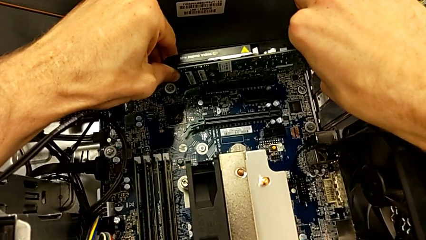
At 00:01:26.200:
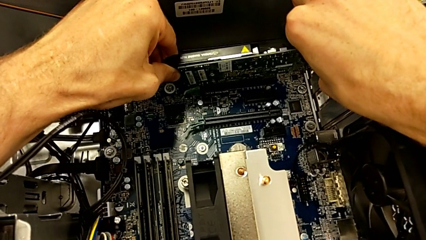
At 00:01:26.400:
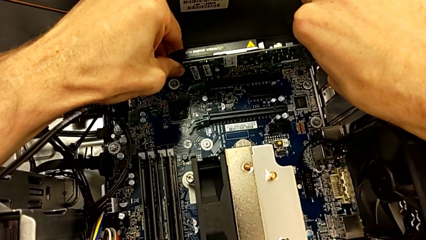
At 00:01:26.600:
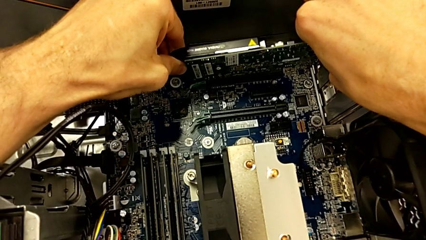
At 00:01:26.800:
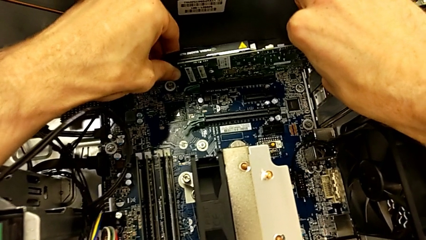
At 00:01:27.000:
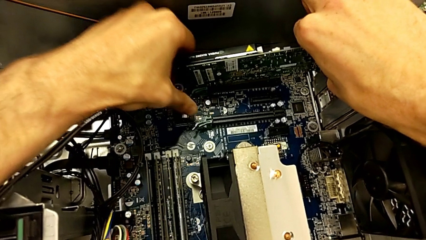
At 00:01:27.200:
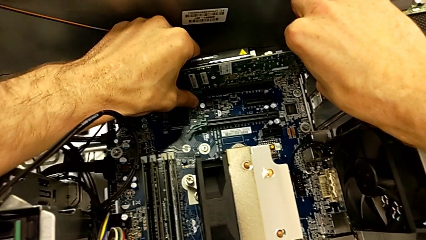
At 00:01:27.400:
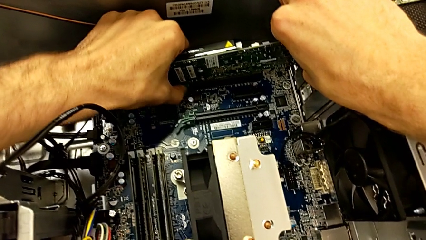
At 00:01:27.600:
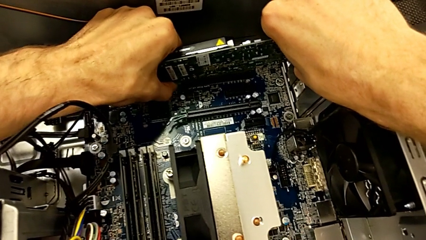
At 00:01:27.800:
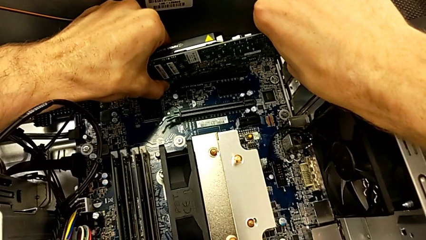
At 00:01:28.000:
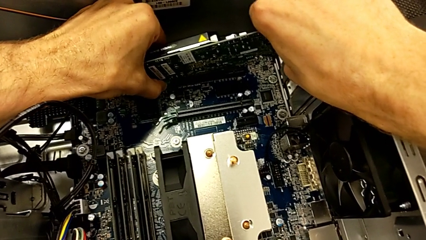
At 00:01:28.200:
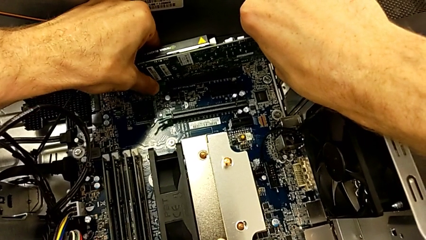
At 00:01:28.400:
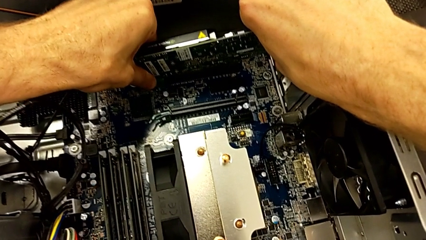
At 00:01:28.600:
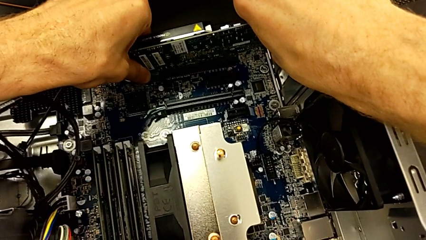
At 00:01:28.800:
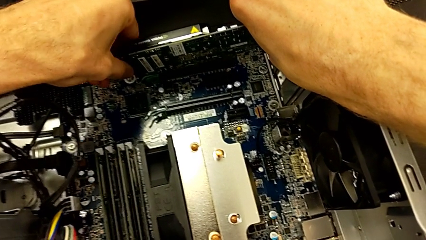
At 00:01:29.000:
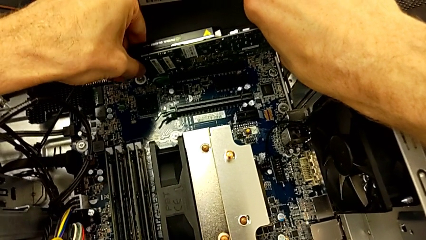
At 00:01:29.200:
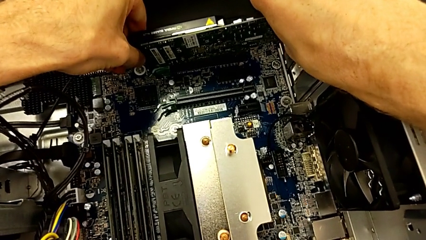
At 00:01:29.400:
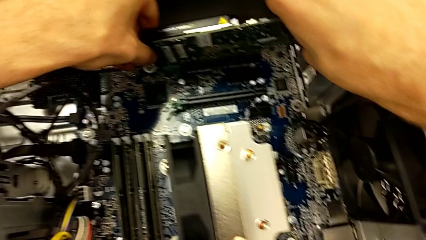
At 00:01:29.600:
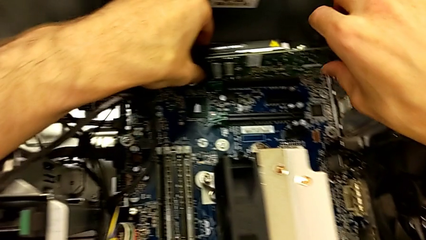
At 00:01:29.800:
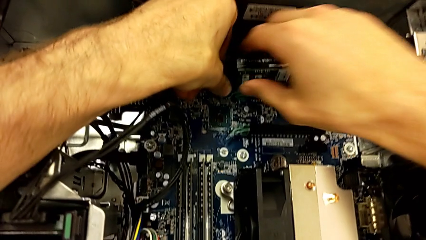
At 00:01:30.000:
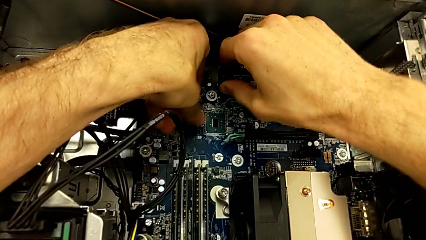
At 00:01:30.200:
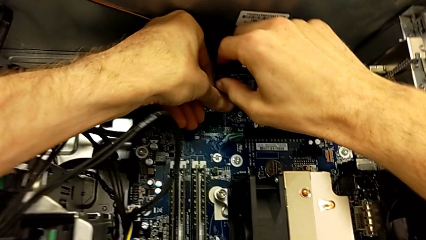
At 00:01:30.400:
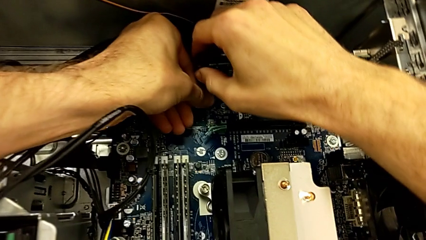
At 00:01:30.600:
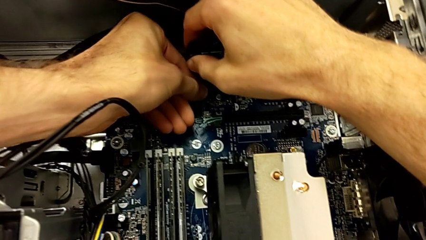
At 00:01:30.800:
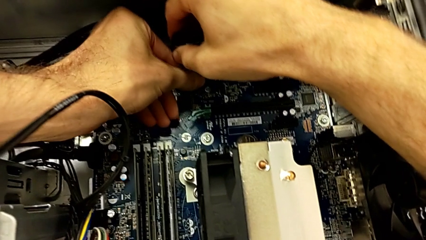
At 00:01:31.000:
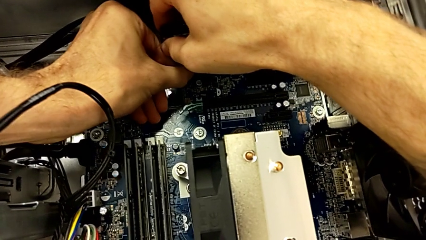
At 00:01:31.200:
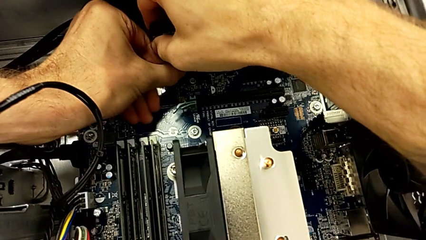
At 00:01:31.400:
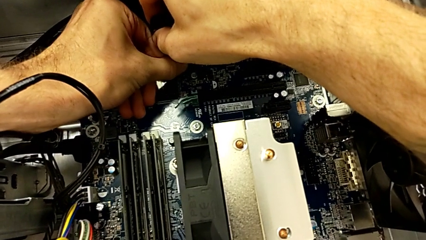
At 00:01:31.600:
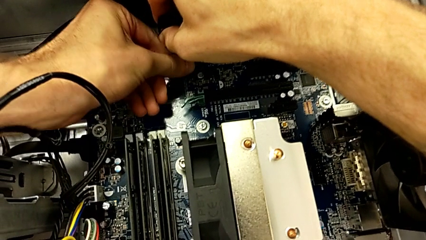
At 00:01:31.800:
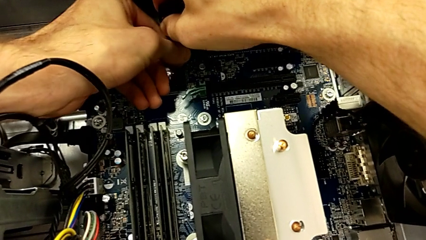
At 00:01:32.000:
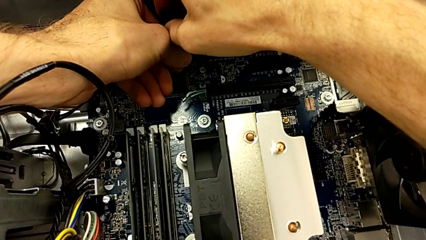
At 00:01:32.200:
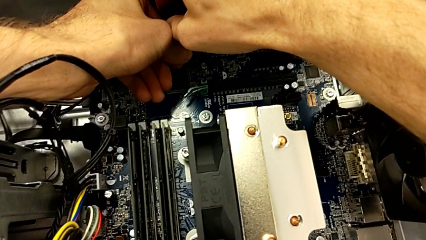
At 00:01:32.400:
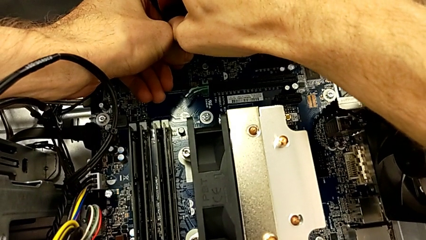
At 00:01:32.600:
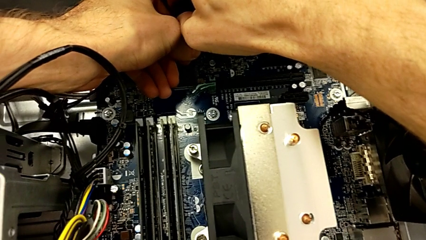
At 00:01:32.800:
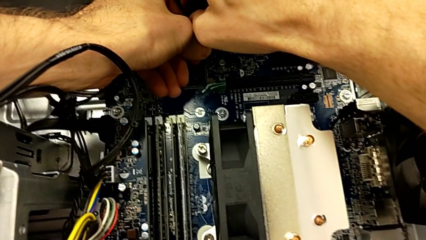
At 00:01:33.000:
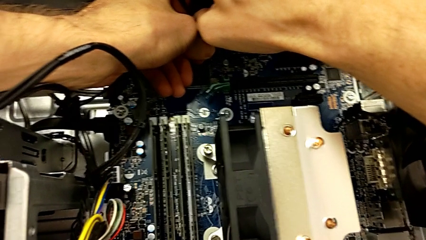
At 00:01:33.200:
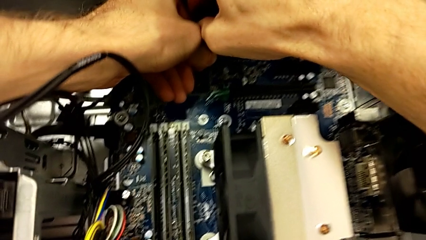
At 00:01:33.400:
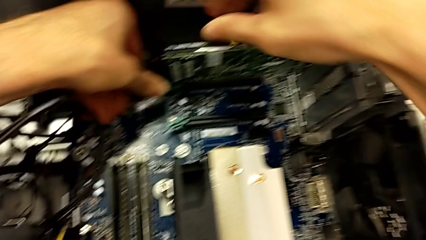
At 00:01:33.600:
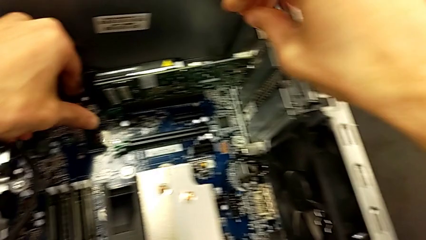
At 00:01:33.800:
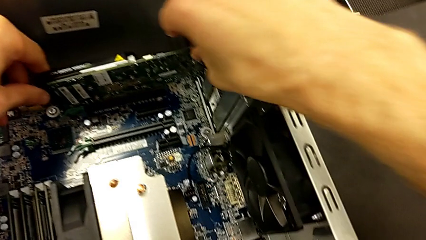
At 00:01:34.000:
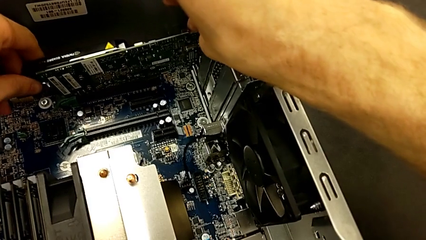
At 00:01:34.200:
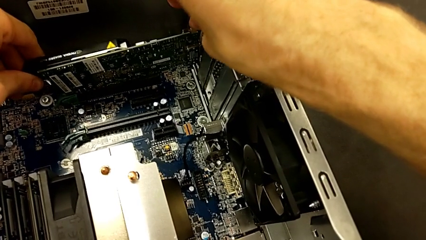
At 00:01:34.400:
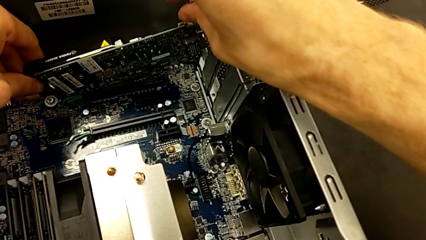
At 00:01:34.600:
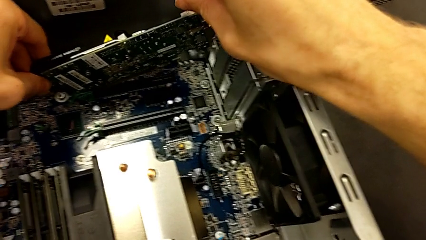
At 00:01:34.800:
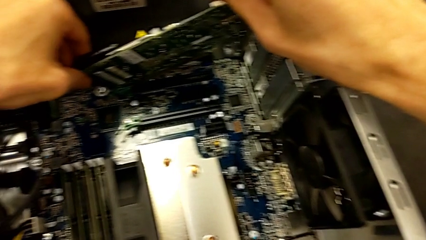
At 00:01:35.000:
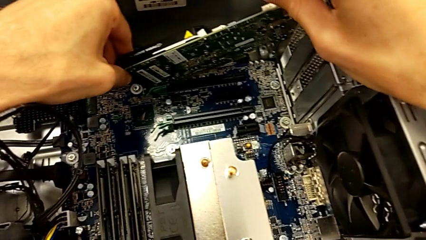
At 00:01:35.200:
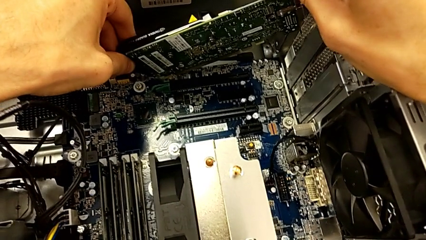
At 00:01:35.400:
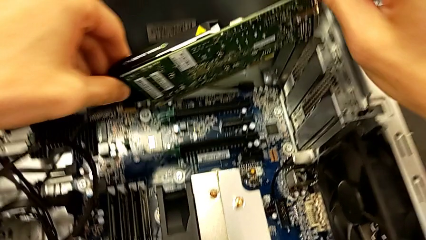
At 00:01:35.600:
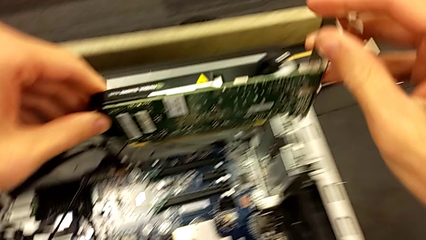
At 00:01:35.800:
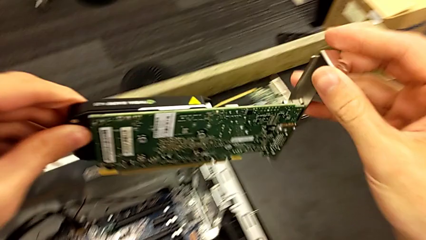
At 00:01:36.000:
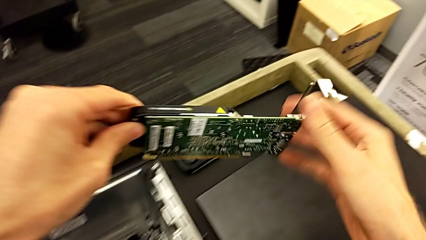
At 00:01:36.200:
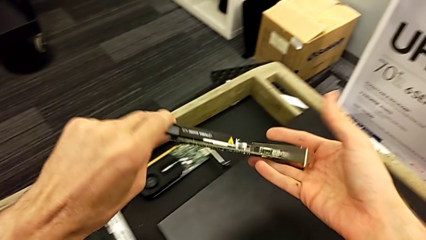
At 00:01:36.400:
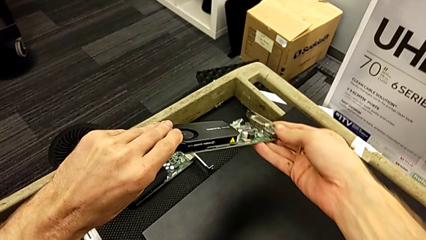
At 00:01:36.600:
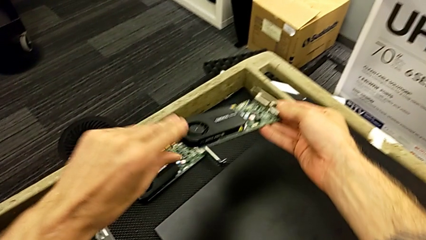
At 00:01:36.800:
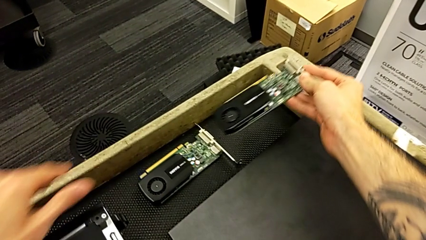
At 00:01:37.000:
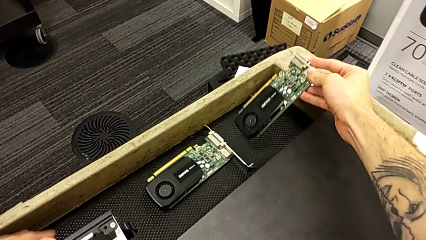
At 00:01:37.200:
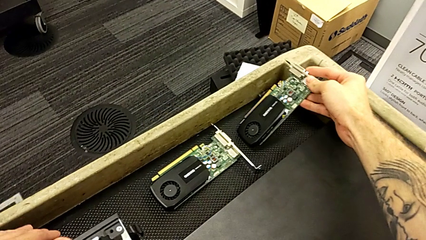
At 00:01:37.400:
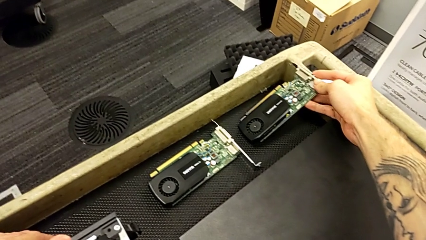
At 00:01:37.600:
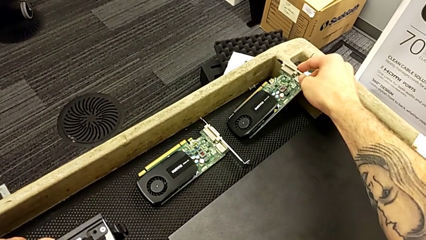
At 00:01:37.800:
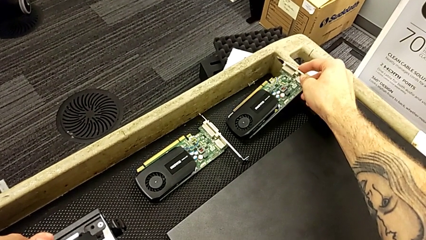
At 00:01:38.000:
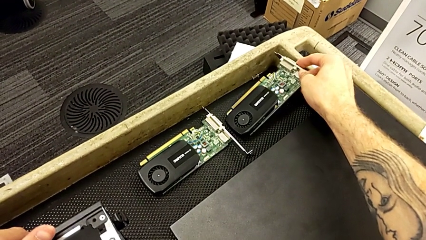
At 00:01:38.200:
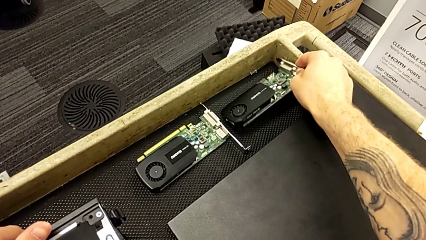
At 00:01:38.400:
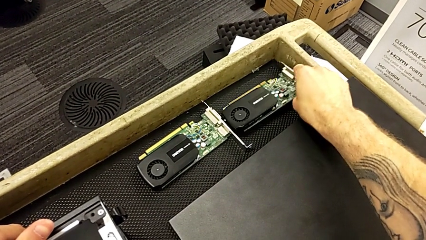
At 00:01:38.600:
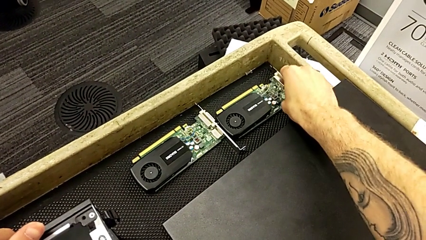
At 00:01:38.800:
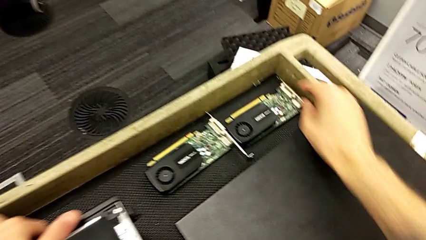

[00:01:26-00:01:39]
The camera wearer is removing the second graphic card. They pull the graphic card, withdraw the second graphic card and place the graphic card.

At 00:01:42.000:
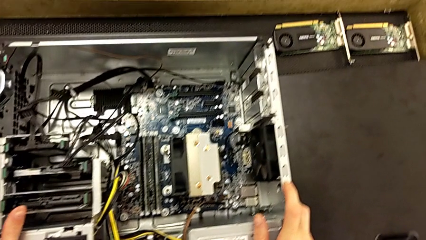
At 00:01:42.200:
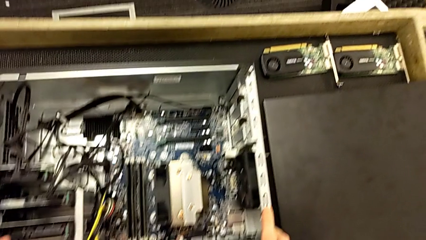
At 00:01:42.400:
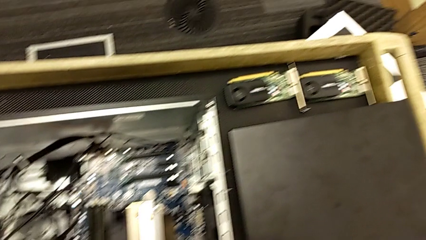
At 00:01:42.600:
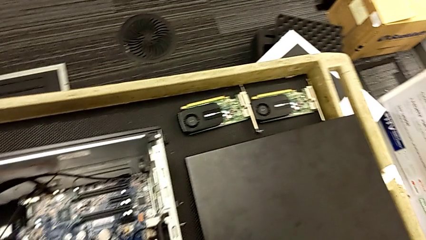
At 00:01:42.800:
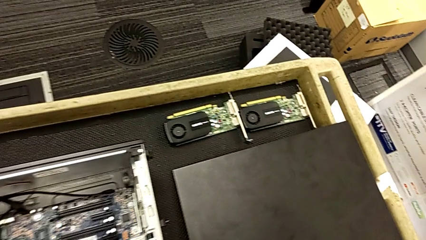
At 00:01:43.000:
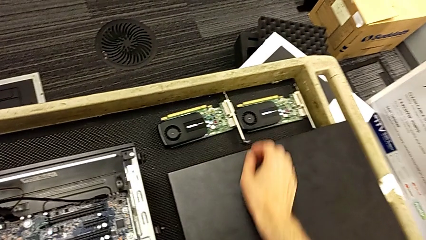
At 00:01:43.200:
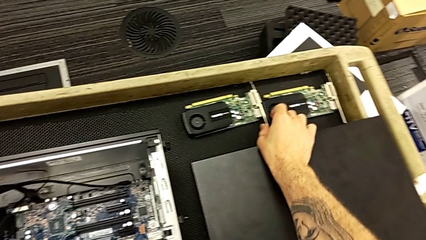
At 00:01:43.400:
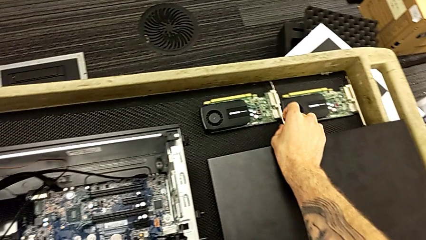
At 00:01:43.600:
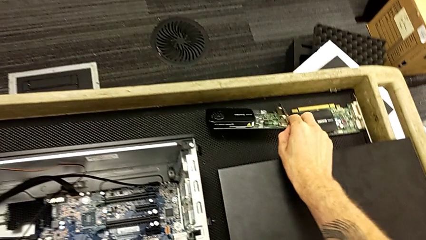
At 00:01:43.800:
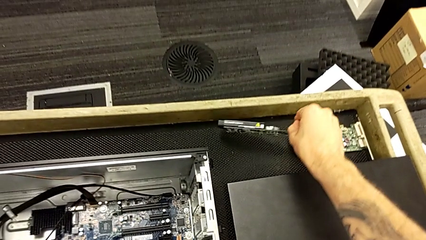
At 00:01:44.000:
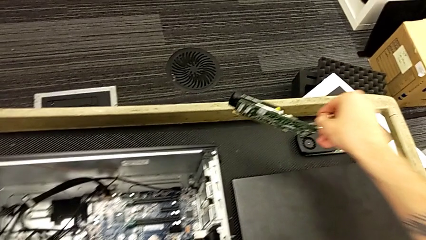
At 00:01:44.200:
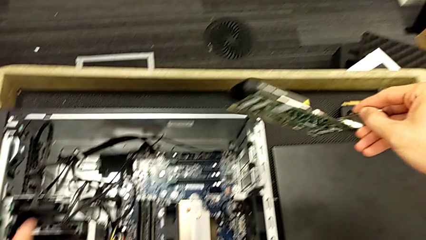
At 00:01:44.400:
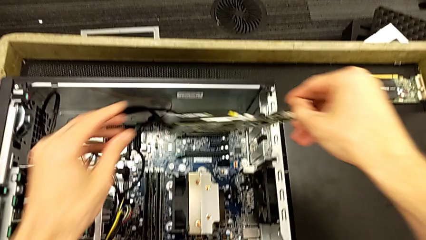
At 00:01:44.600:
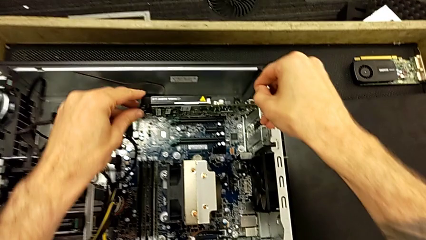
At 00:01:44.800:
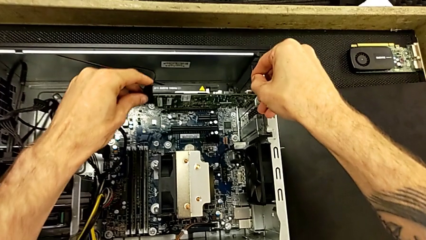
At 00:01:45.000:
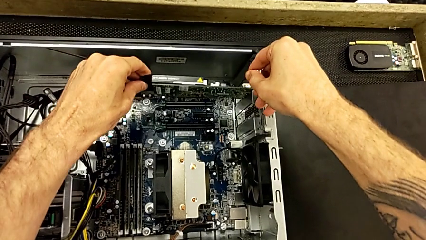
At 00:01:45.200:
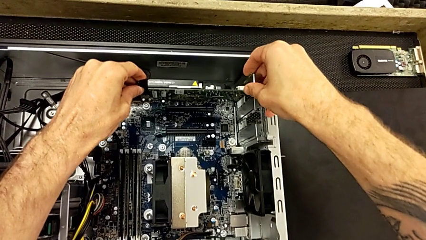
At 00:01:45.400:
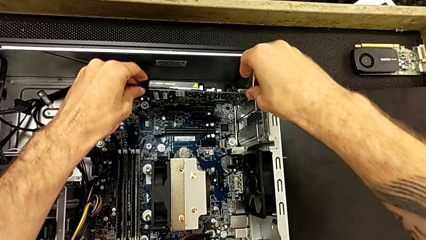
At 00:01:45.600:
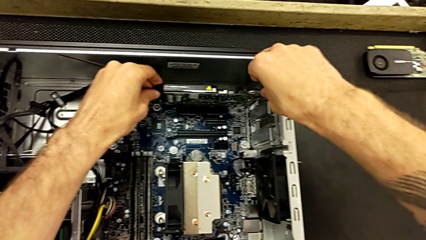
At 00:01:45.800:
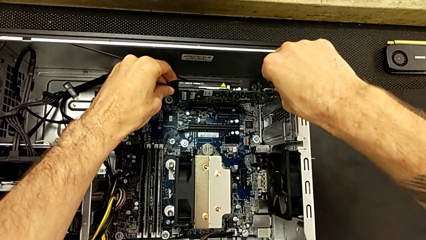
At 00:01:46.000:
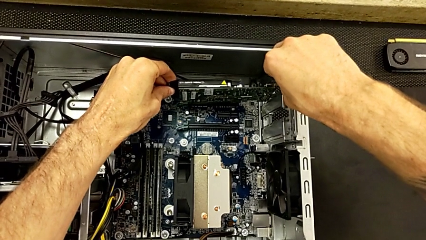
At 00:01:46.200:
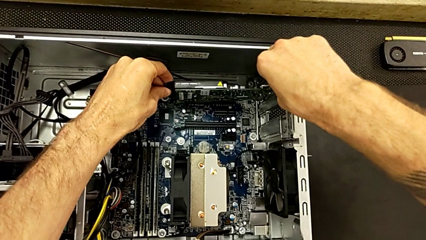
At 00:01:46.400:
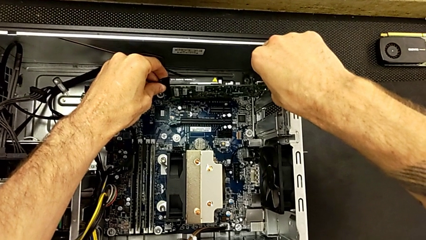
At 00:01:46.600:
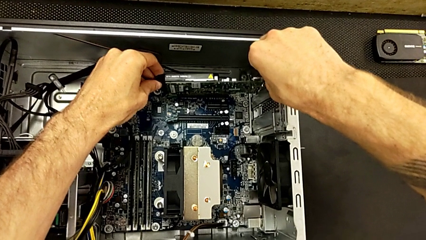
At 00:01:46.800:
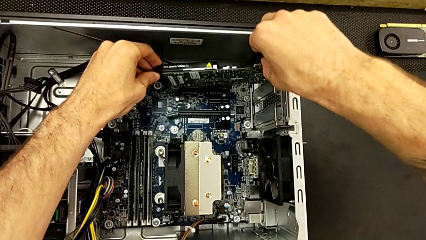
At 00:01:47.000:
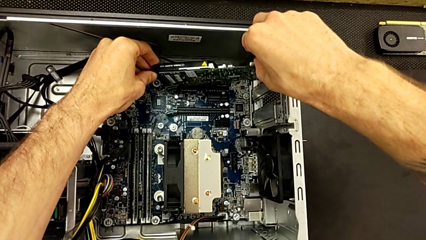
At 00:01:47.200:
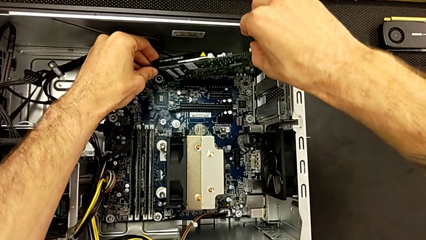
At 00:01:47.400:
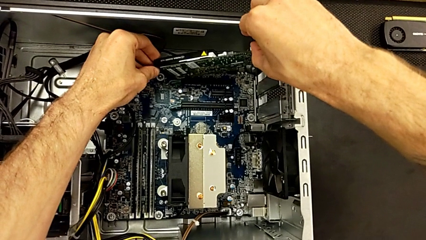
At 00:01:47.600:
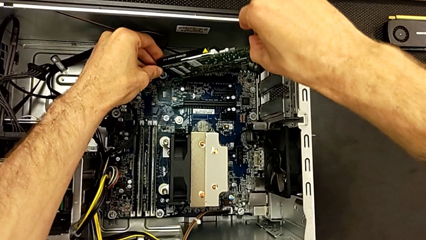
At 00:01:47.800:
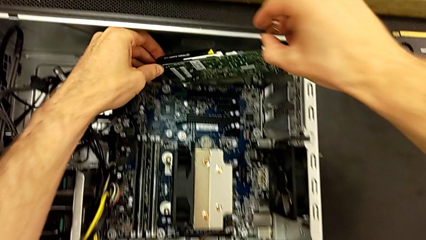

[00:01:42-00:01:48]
The camera wearer is installing the first graphic card into the computer. They grab the first graphic card, lift it and begin to insert the first graphic card.
